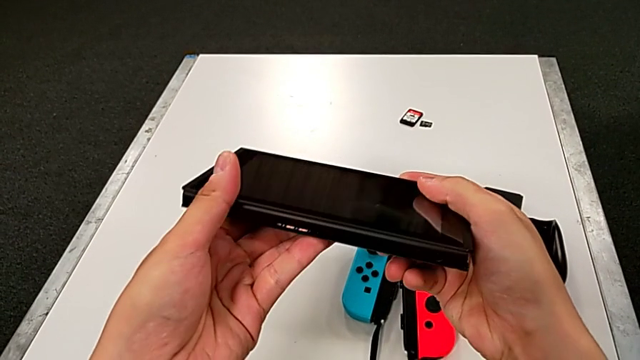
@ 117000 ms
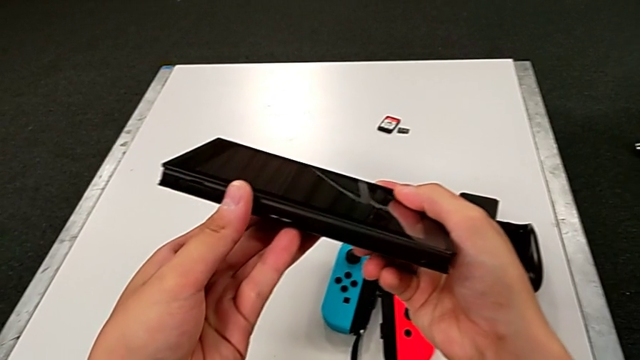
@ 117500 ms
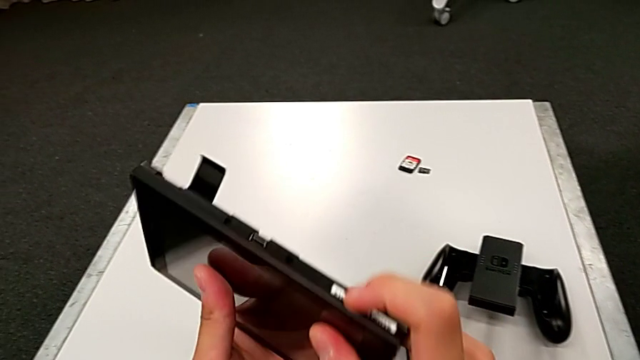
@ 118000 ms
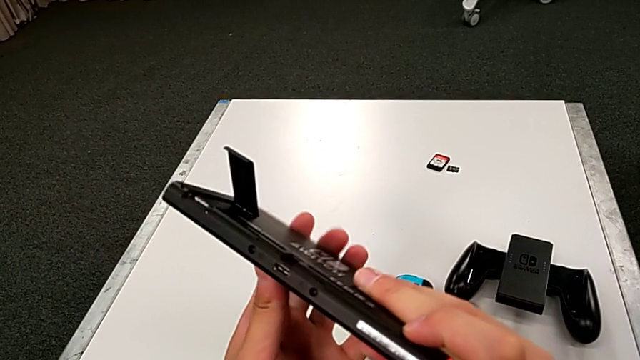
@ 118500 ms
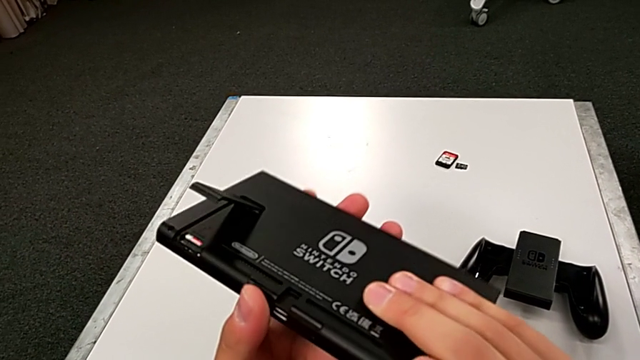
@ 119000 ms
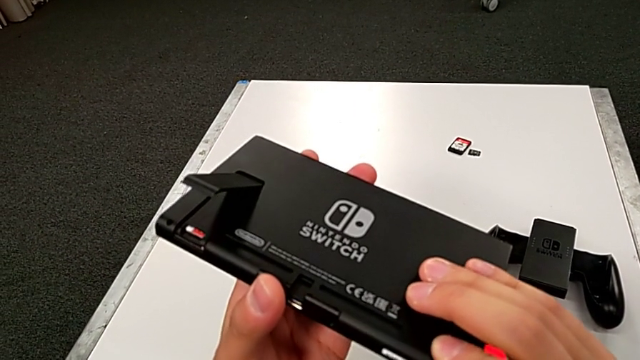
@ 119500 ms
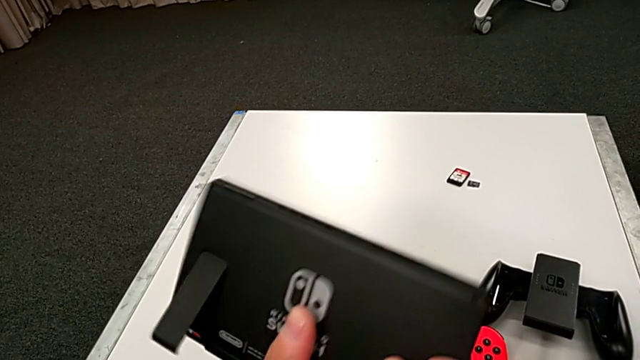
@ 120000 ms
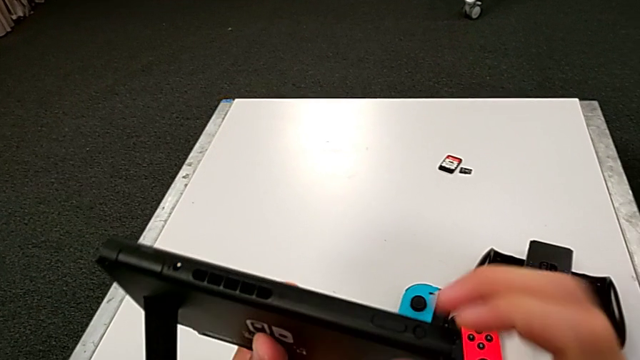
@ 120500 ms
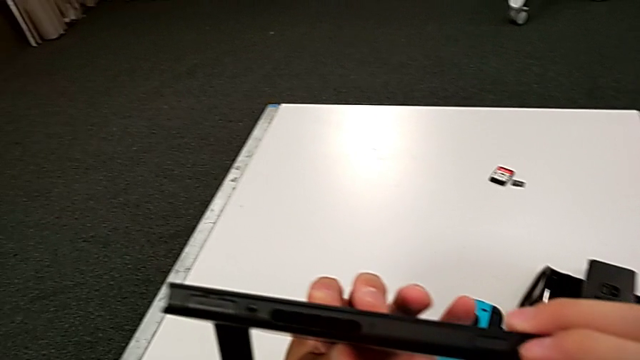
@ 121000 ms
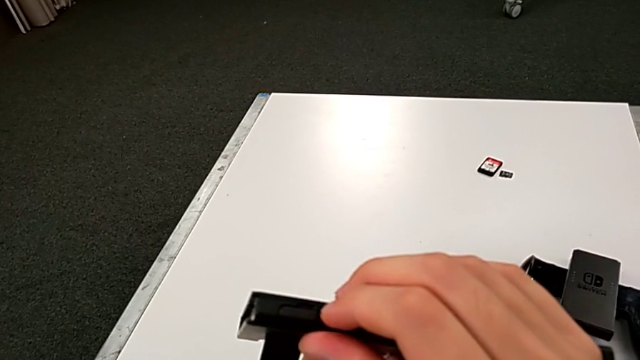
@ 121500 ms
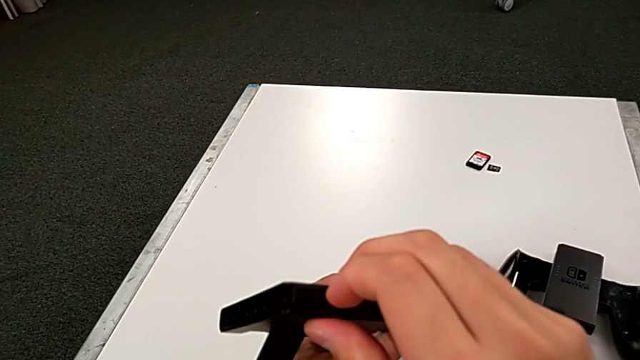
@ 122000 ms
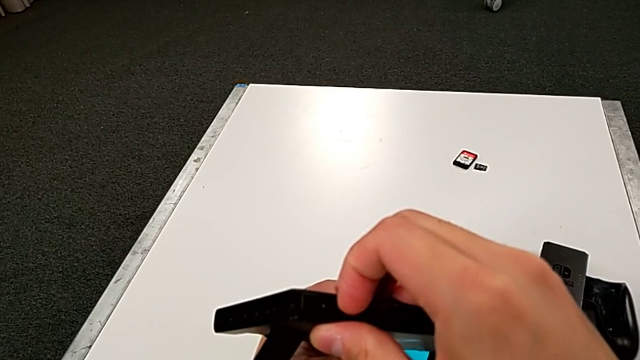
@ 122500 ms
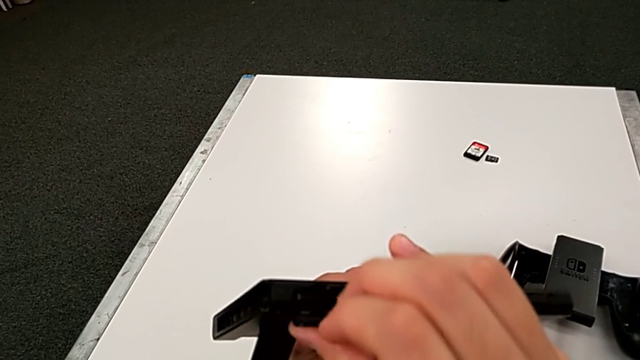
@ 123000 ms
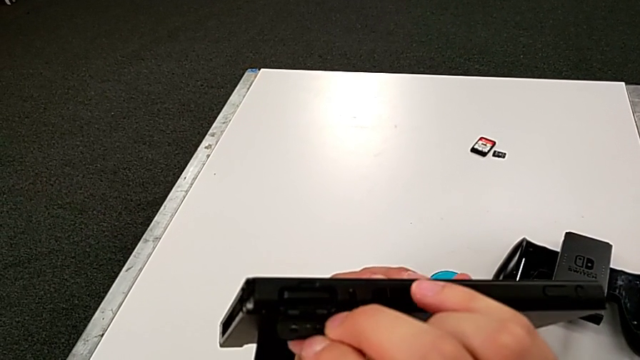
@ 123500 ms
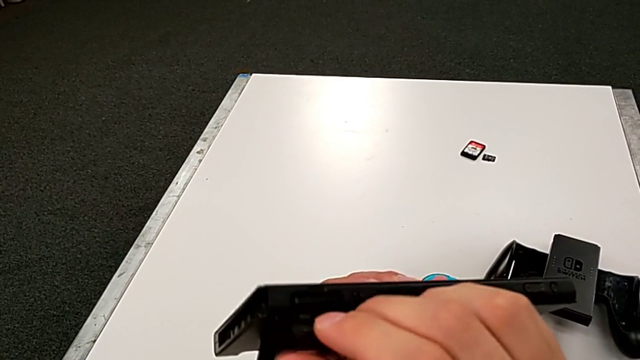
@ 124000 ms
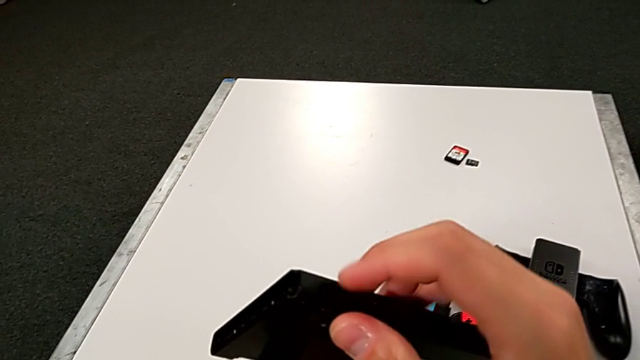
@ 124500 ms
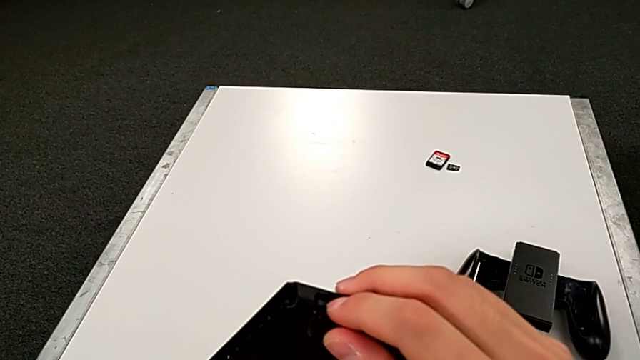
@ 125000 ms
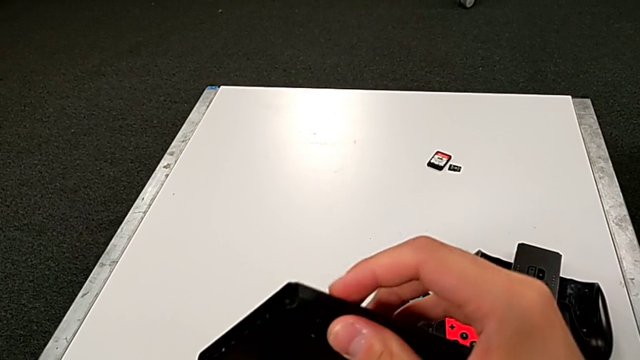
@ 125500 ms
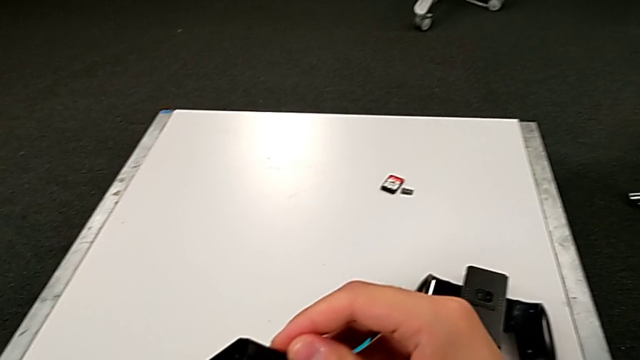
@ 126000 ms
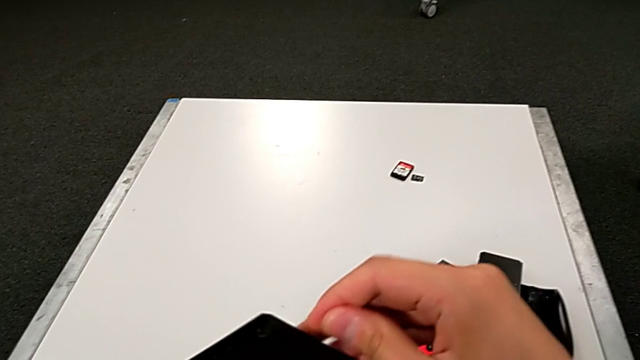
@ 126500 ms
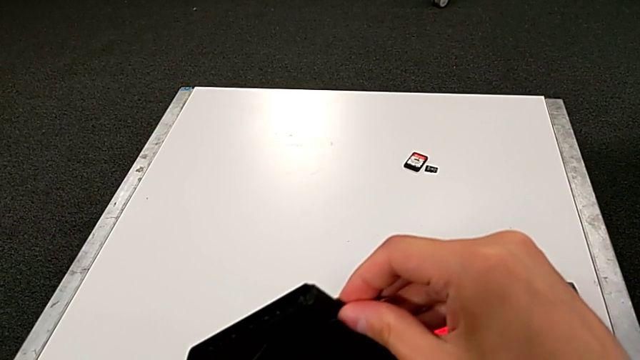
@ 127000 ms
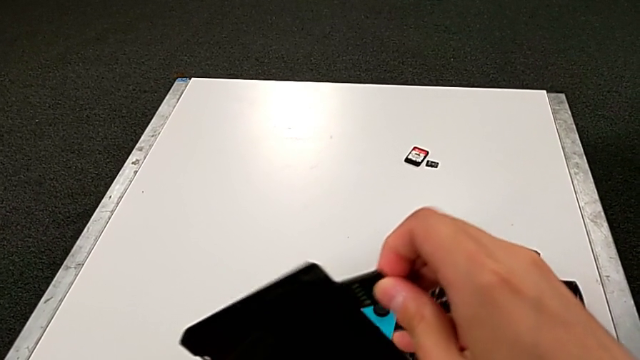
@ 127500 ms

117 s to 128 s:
The camera wearer is changing the game card. They keep rotating the Nintendo Switch, inspect it, open the game card and withdraw it.

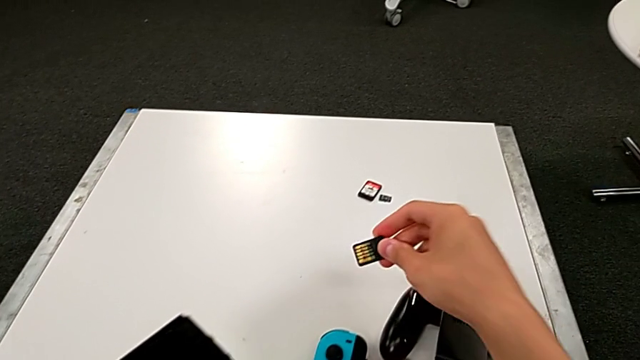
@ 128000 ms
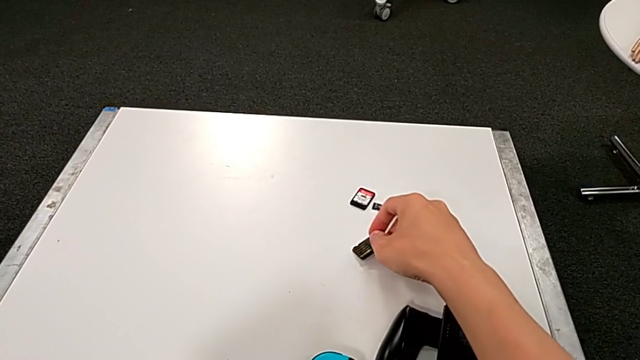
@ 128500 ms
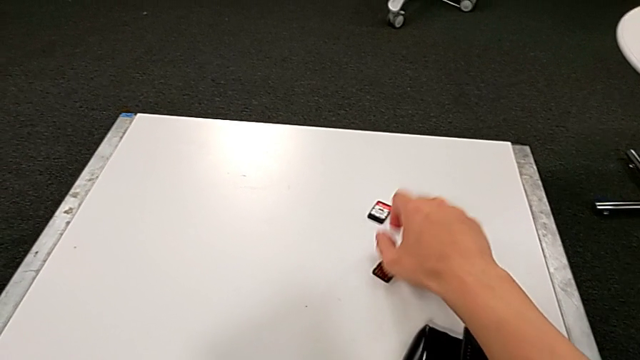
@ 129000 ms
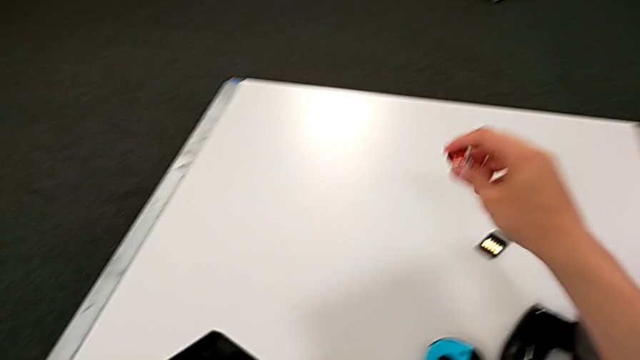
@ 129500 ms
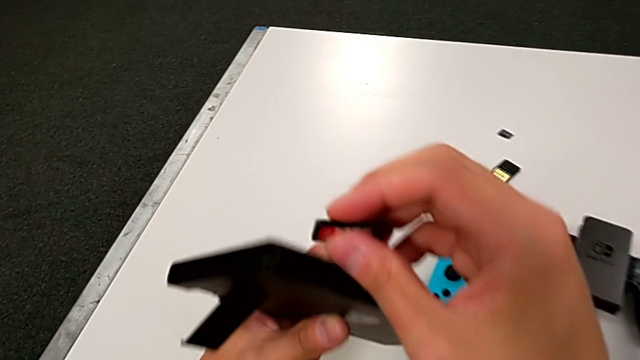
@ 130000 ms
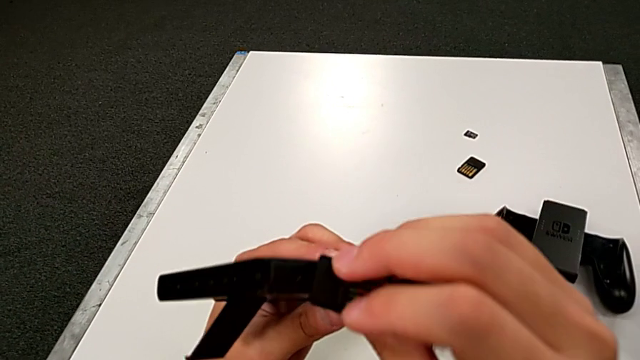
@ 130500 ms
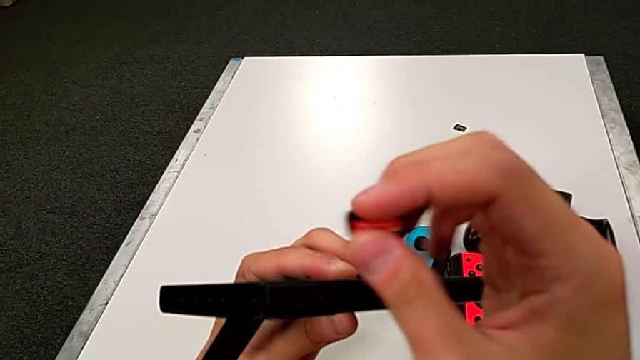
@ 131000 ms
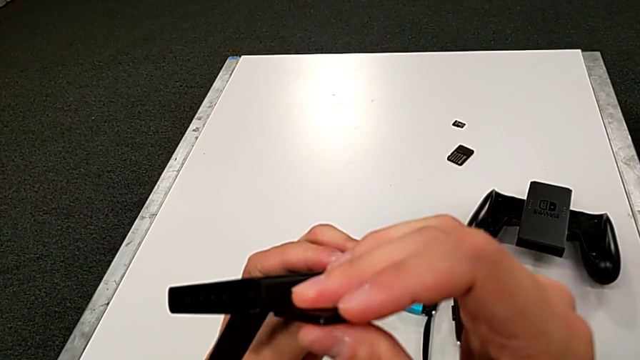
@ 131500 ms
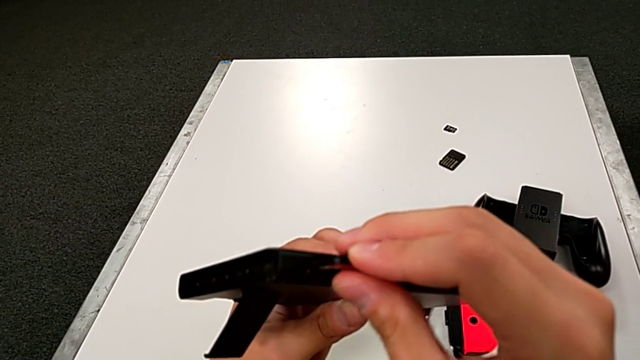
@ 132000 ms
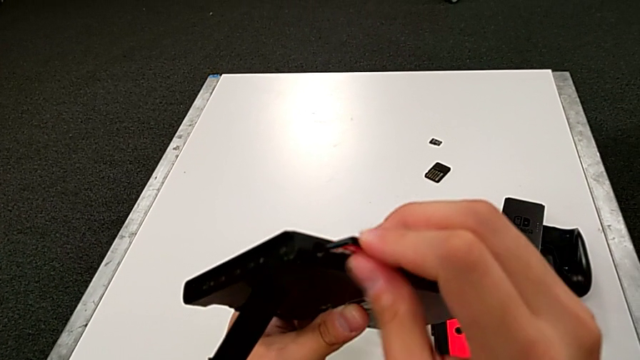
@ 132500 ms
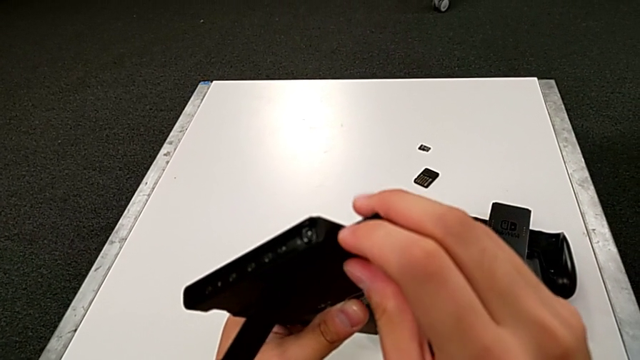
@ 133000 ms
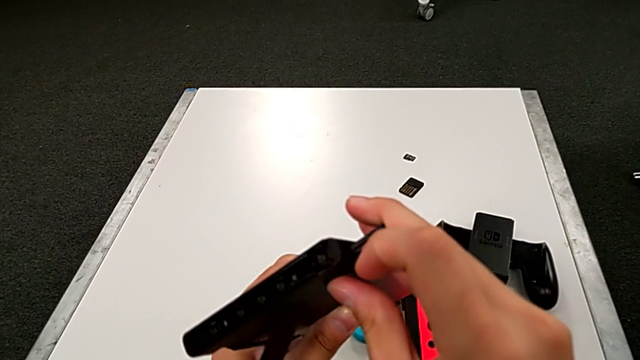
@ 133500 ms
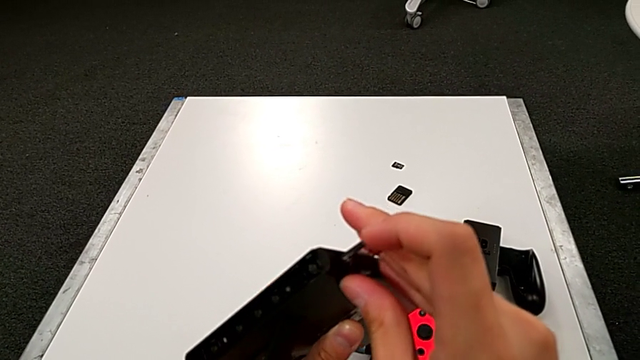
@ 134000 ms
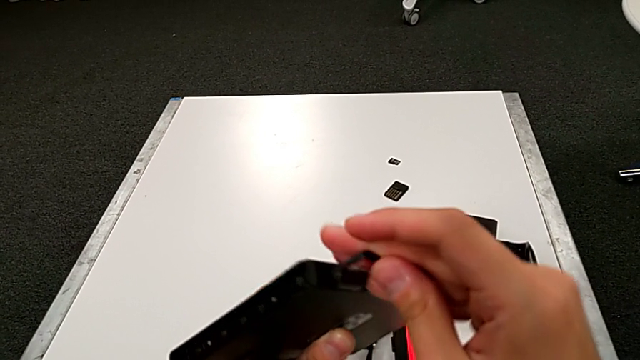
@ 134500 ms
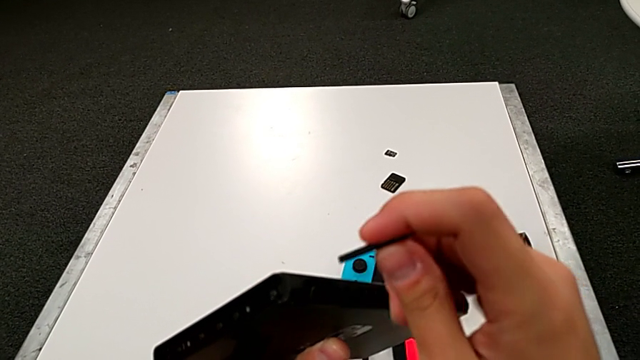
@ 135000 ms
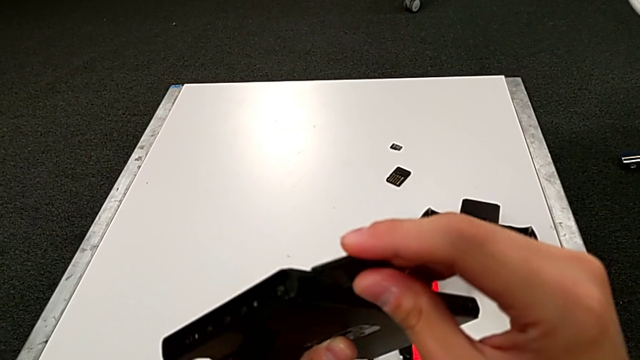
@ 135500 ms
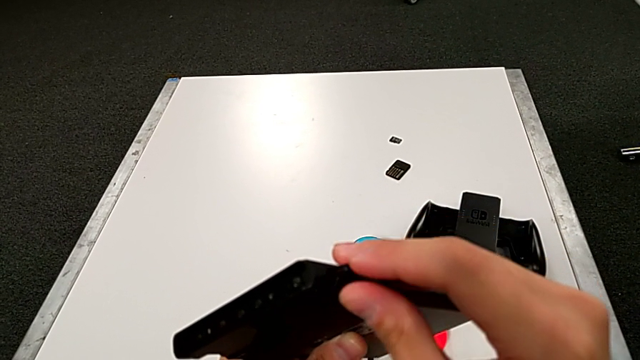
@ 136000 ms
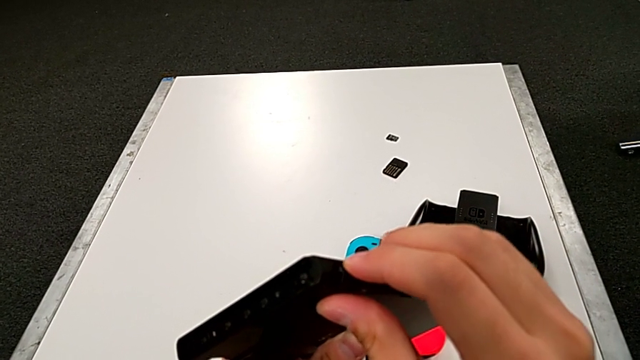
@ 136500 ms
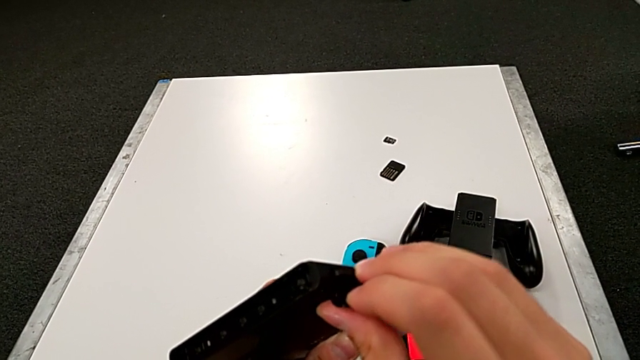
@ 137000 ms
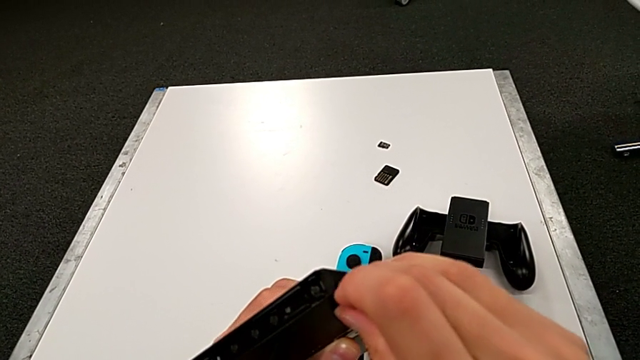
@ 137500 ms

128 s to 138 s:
The camera wearer is changing the game card. They place the game card, wrongly insert it, rotate it and begin to insert it.
